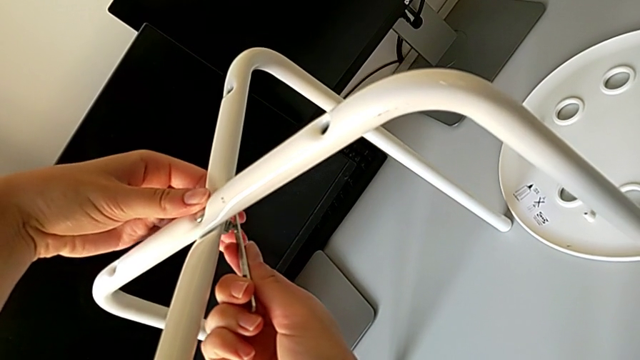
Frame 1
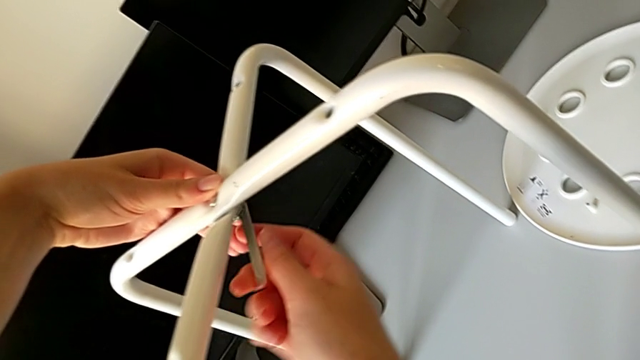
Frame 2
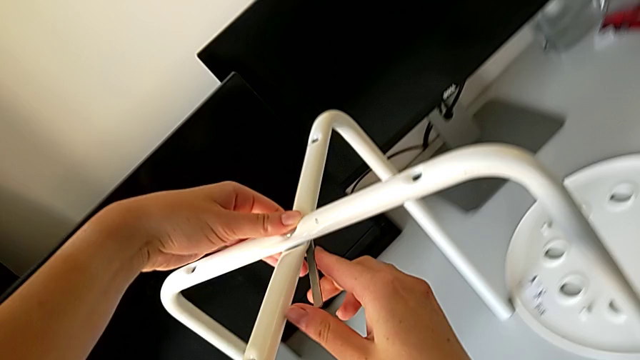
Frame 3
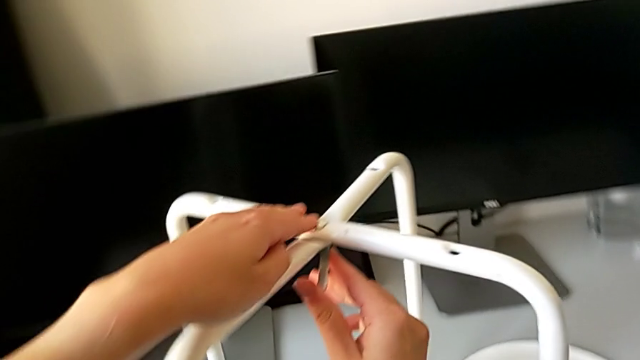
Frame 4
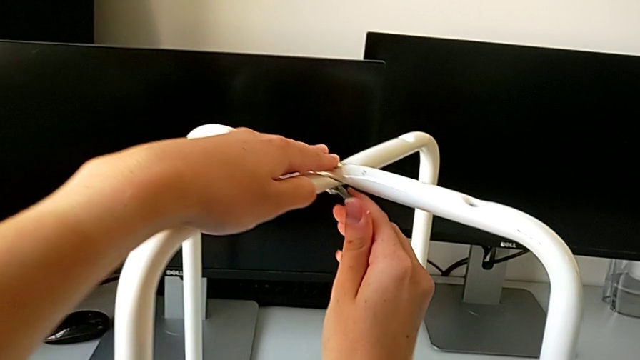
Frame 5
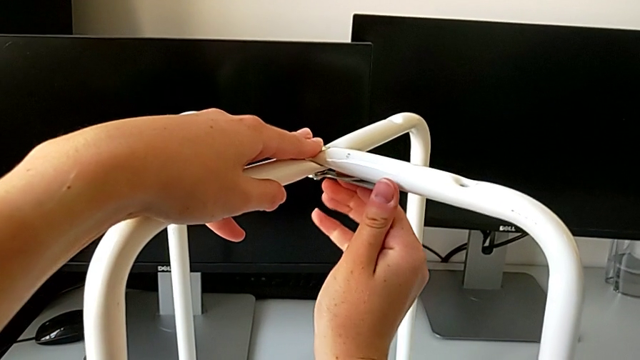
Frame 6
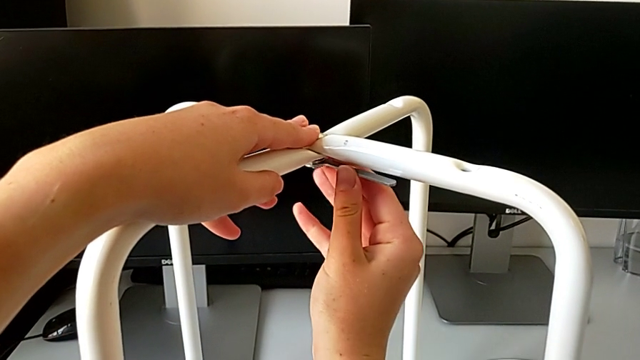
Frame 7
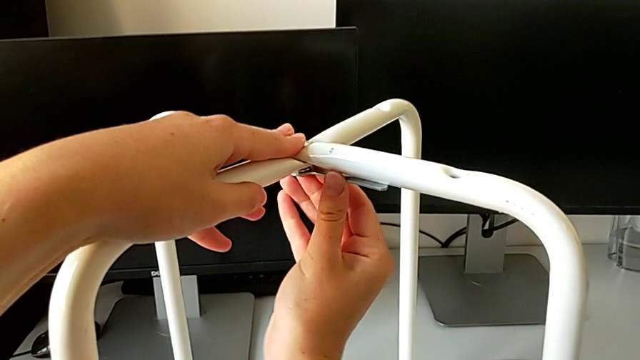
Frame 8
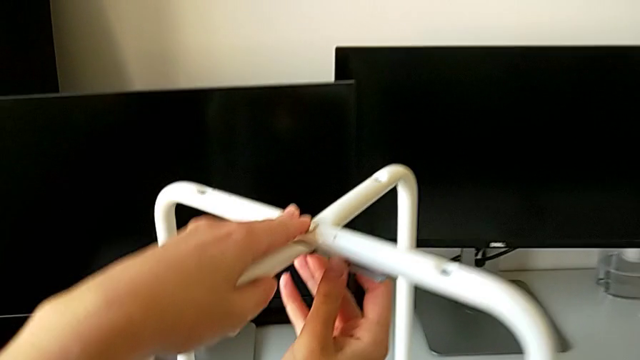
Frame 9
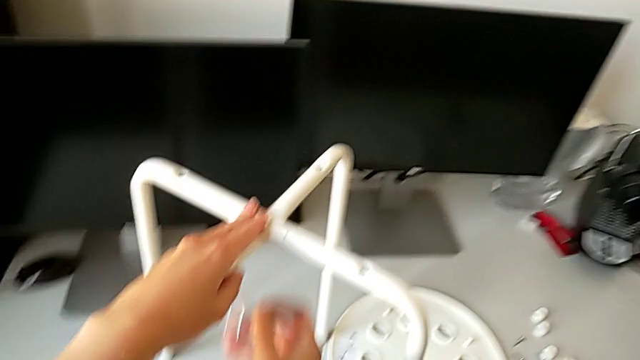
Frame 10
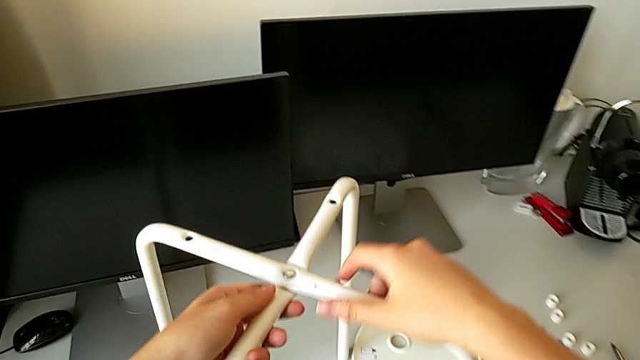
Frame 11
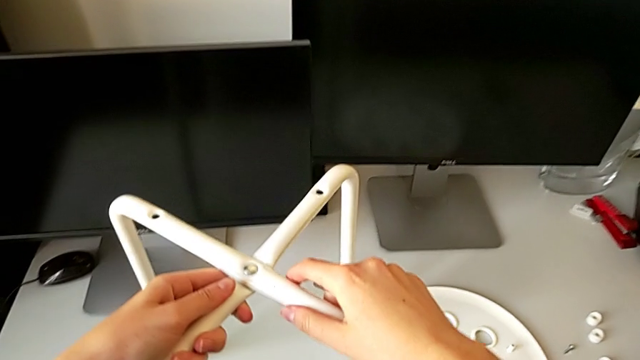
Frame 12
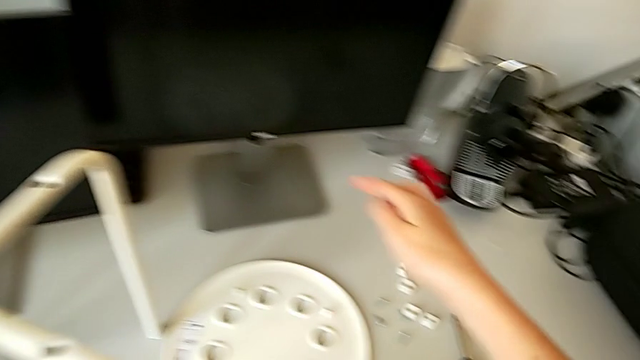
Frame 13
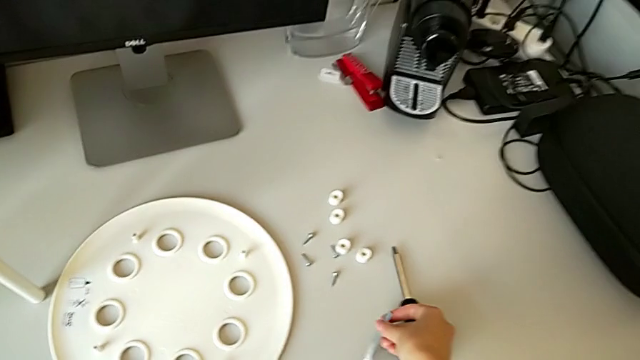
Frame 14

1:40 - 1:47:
The camera wearer is assembling the legs of the chair. They keep screwing the hex nut, withdraw the hexagonal wrench and place it.

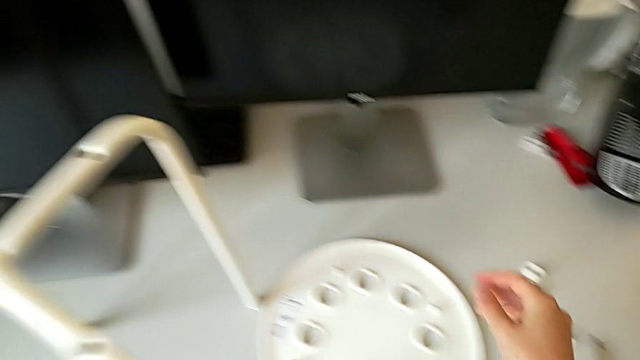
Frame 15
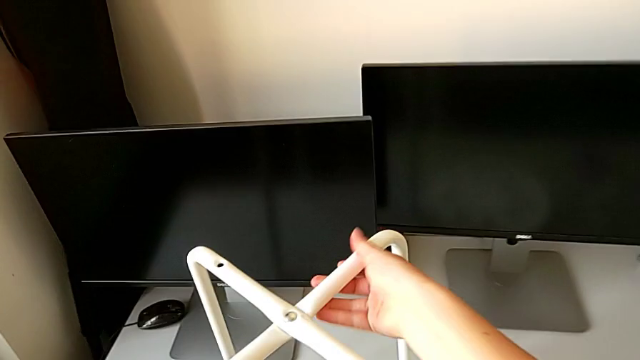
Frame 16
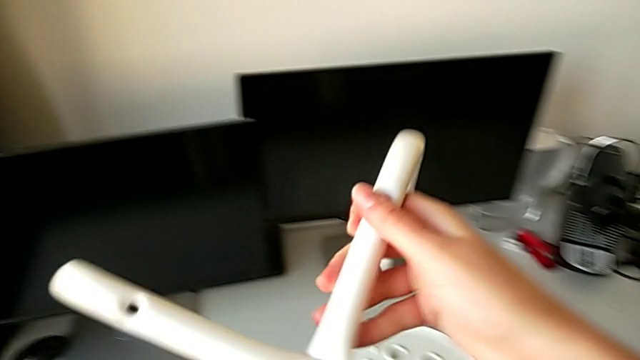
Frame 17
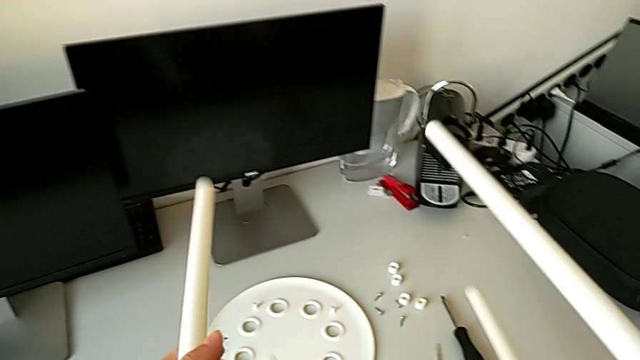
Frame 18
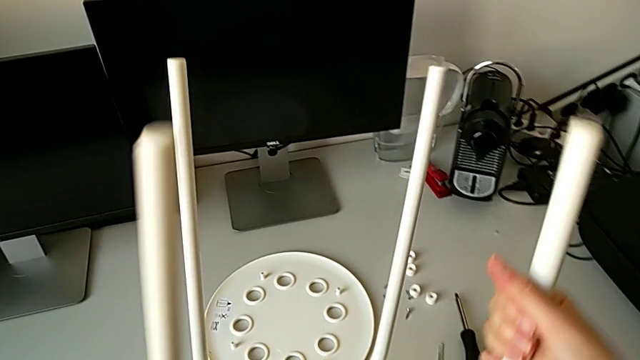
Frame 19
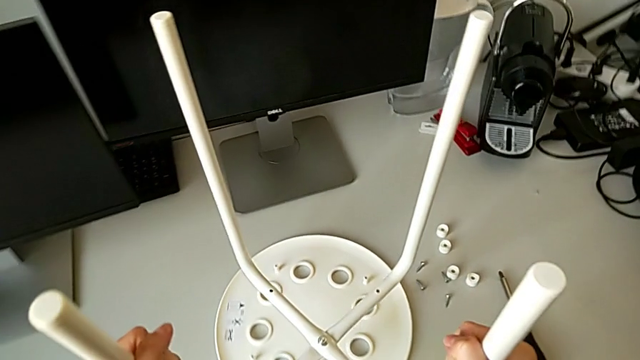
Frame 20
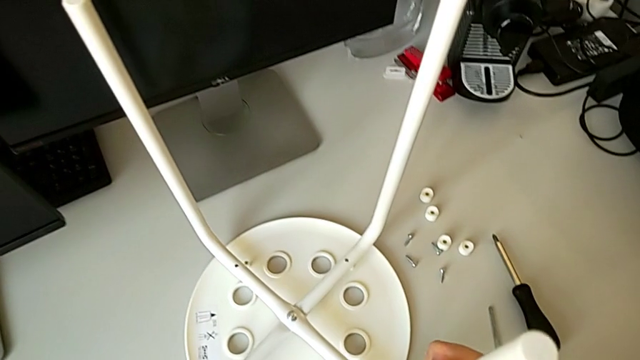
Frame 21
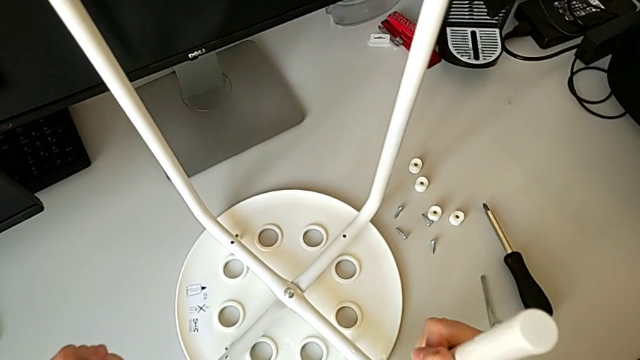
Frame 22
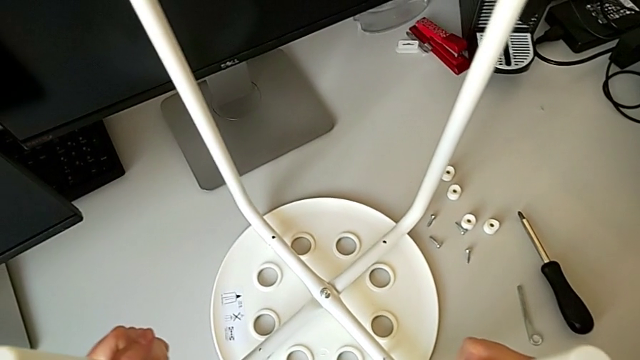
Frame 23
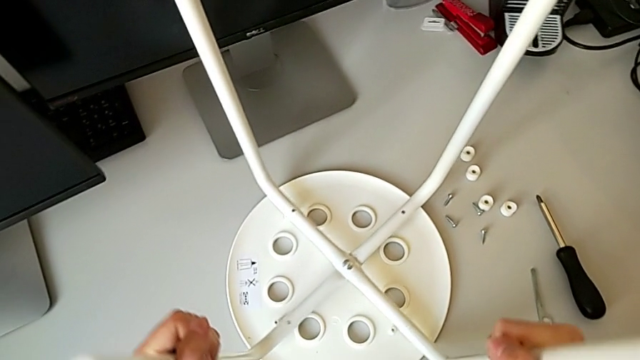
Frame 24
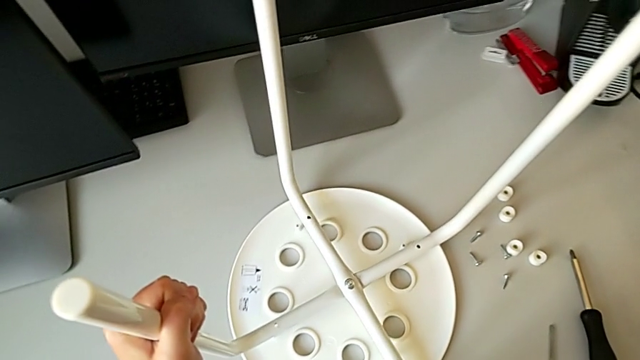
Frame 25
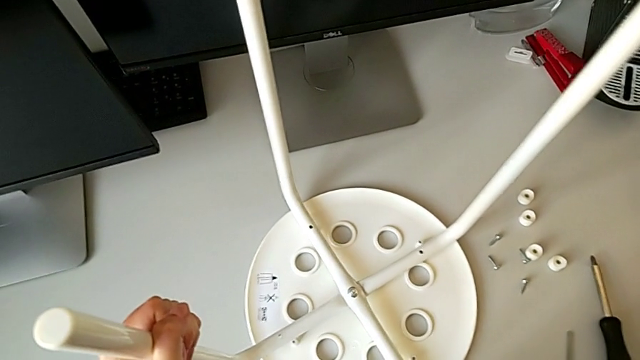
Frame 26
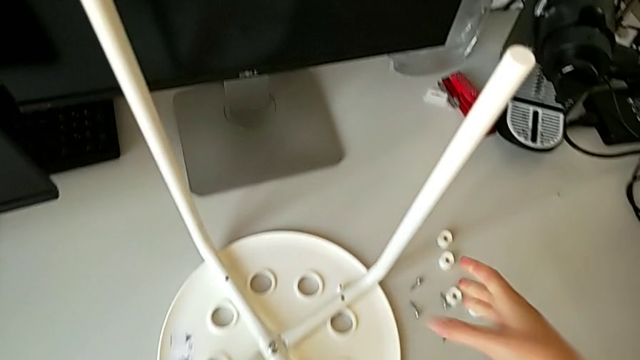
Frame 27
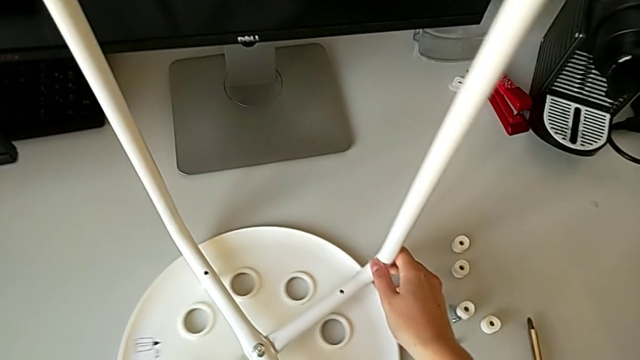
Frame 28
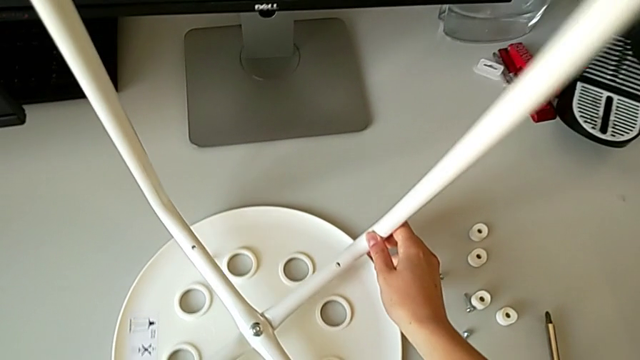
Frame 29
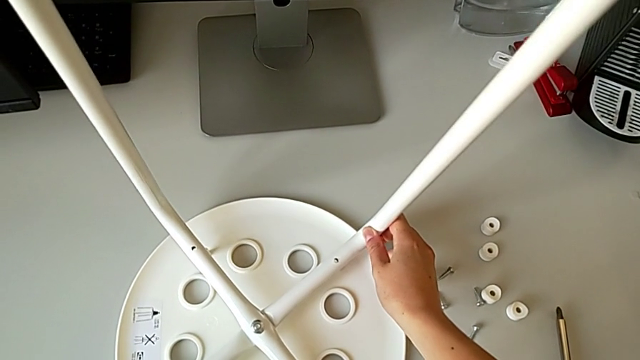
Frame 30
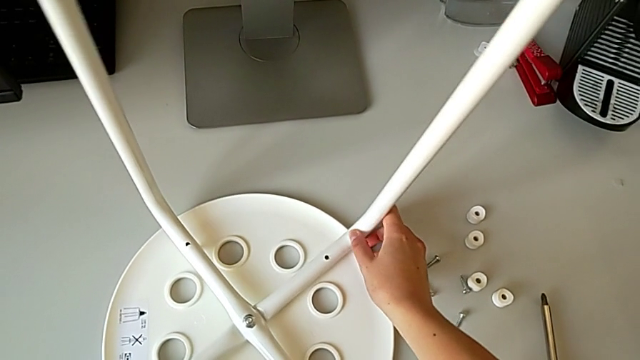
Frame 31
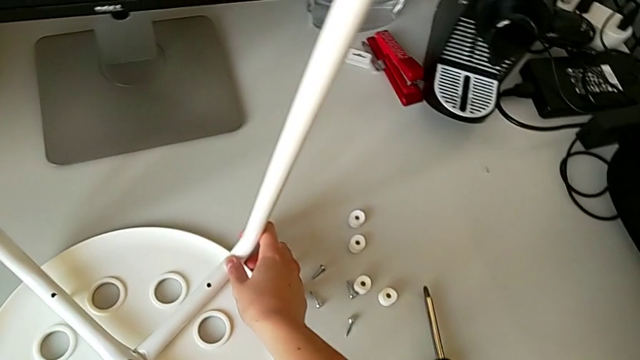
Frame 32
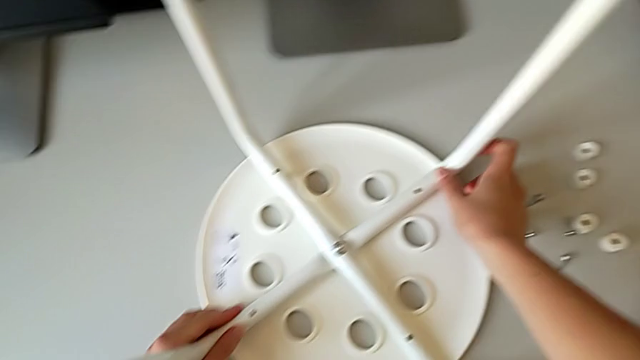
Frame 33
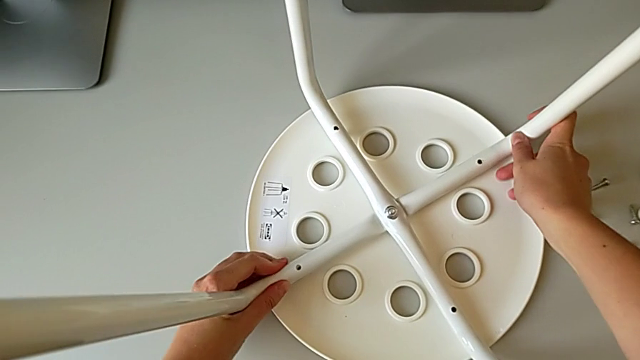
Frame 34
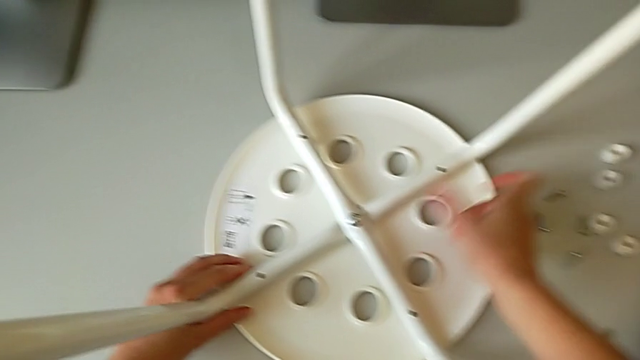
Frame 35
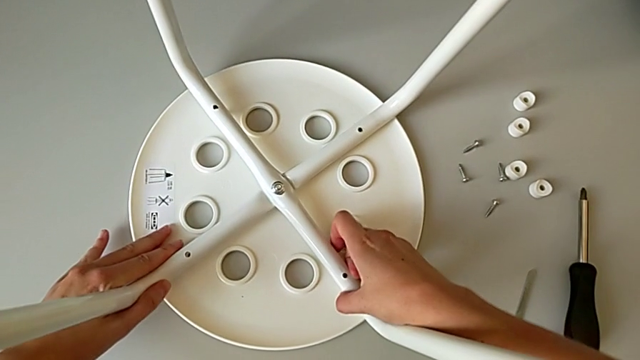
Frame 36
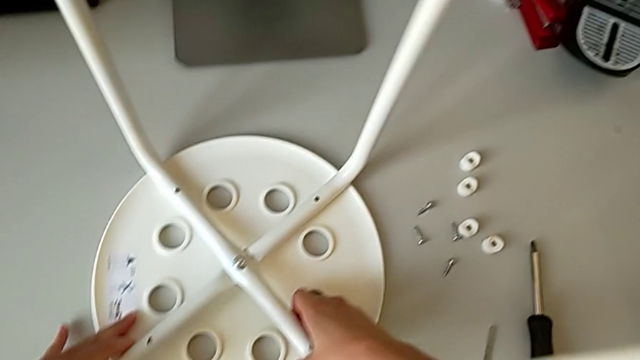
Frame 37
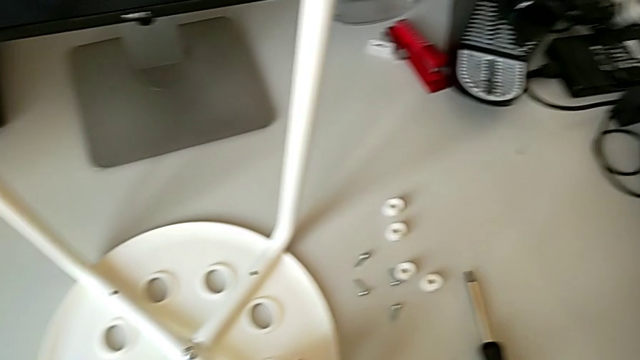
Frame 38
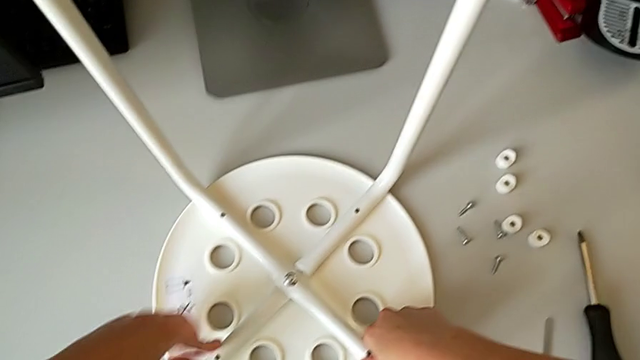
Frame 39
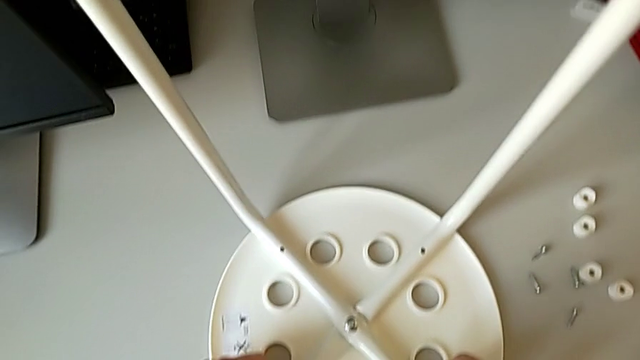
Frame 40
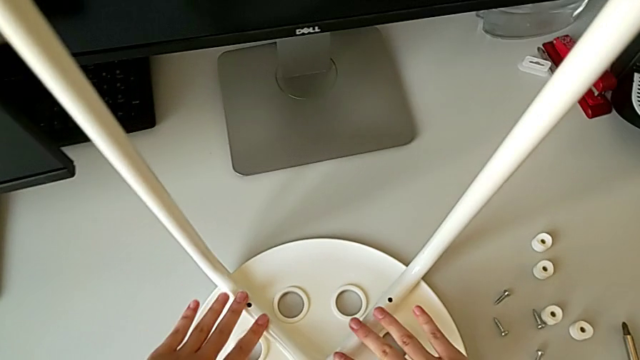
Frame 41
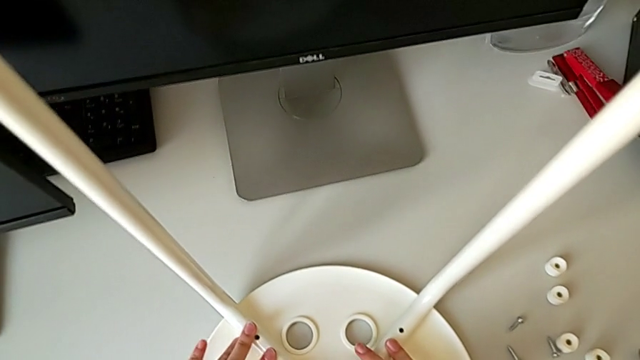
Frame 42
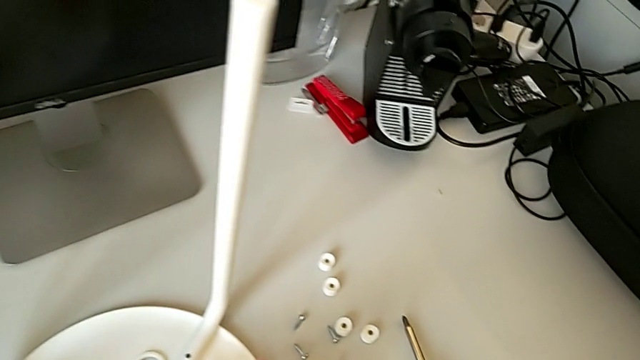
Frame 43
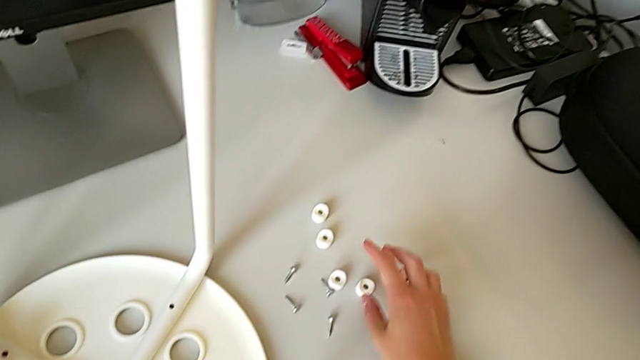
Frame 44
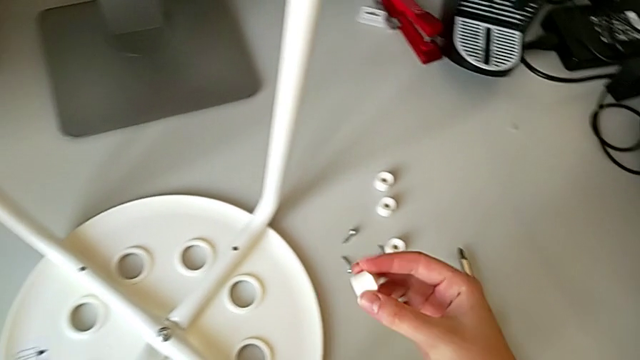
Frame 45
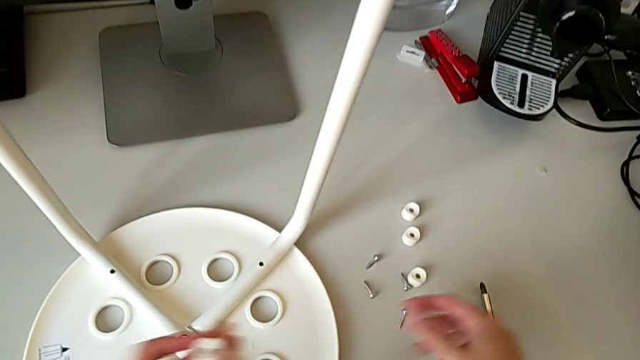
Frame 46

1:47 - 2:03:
The camera wearer is assembling the seat. They rotate the leg, align it, inspect it, grab the washer and grab the screw.
